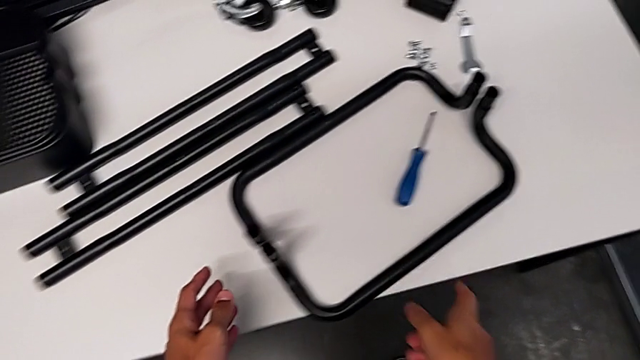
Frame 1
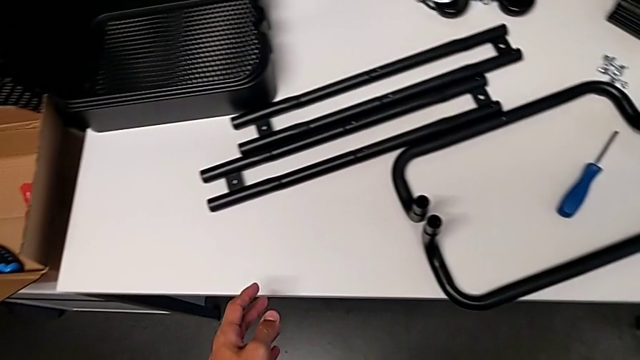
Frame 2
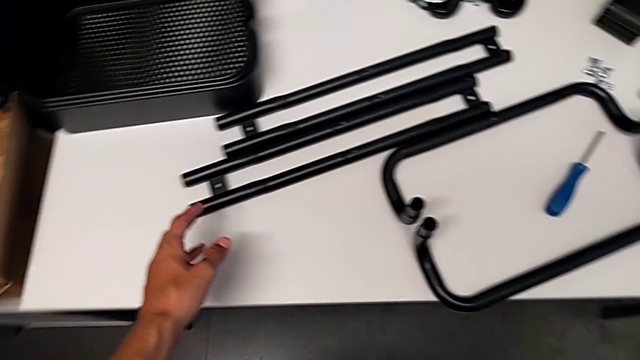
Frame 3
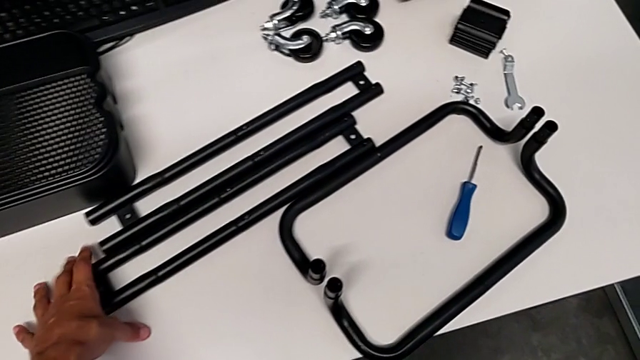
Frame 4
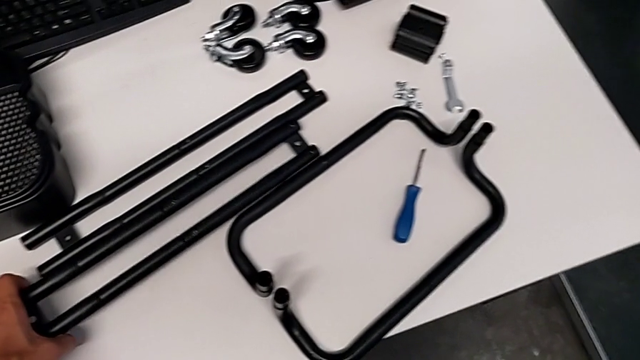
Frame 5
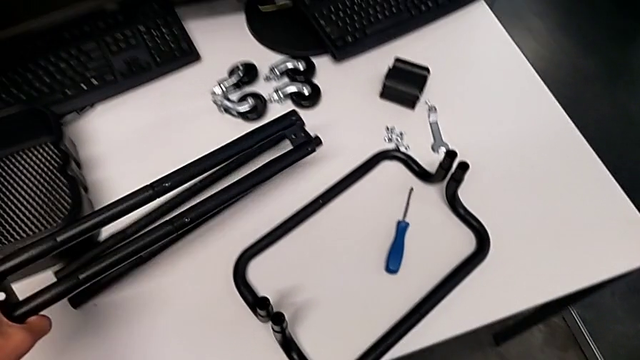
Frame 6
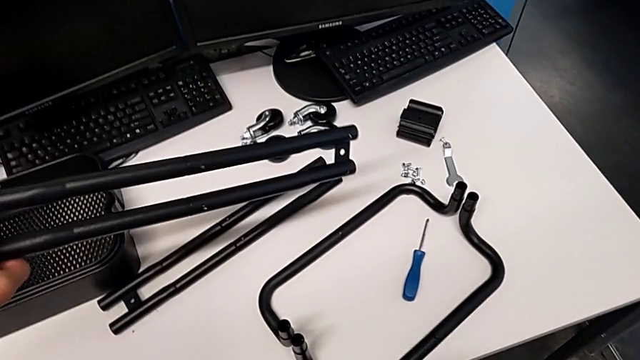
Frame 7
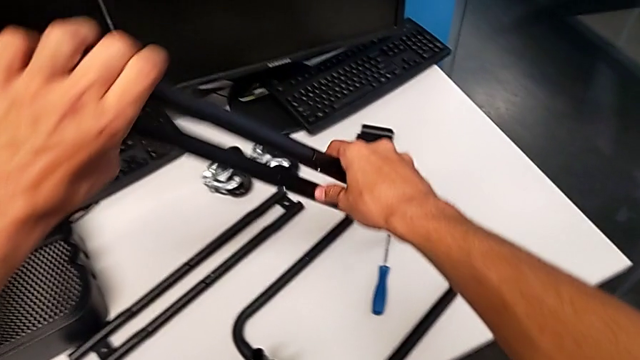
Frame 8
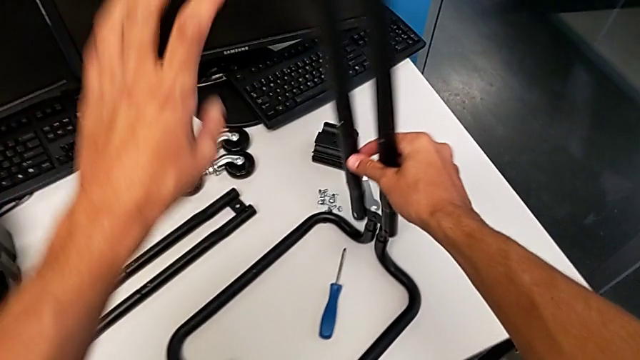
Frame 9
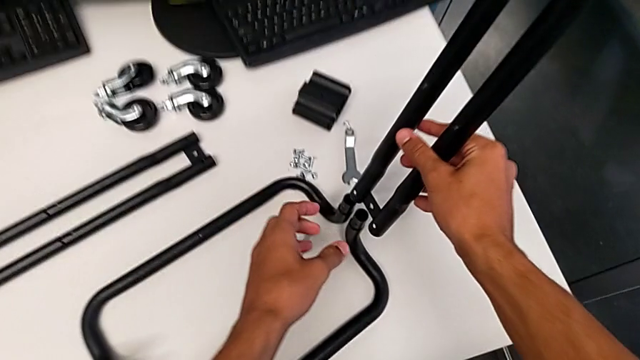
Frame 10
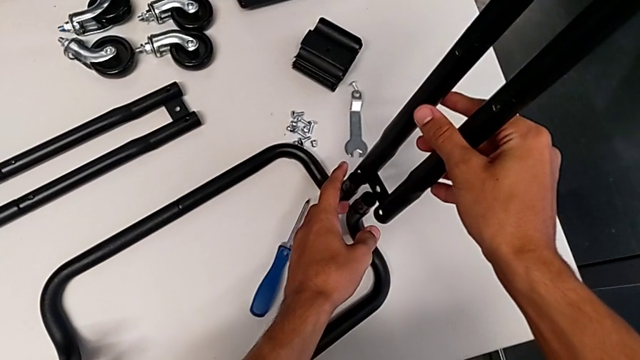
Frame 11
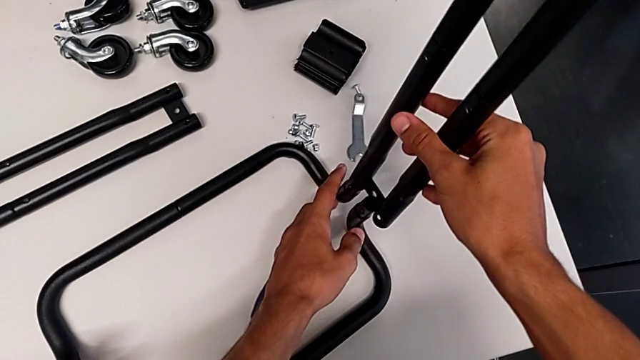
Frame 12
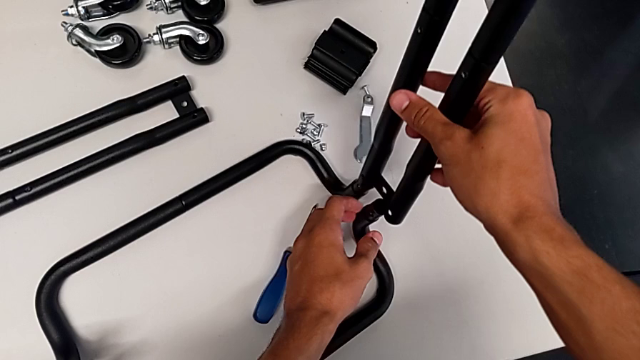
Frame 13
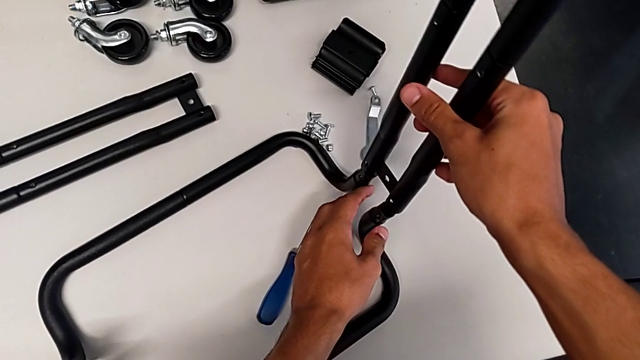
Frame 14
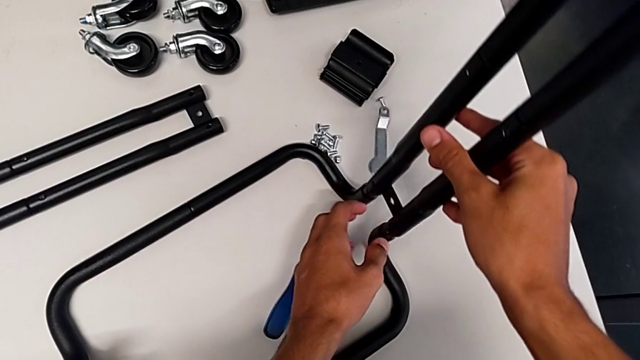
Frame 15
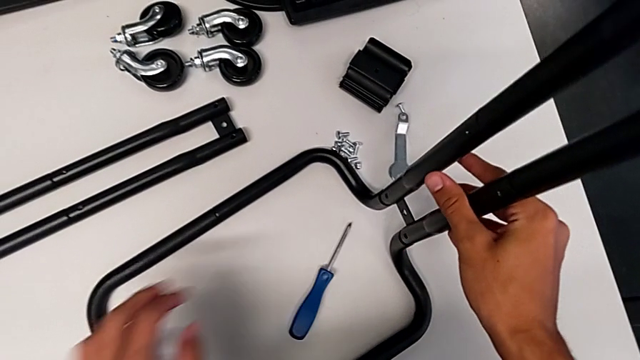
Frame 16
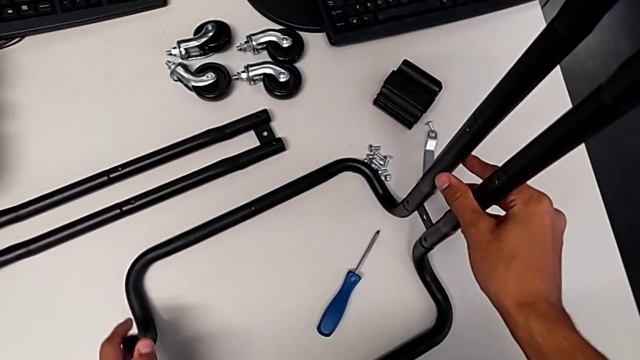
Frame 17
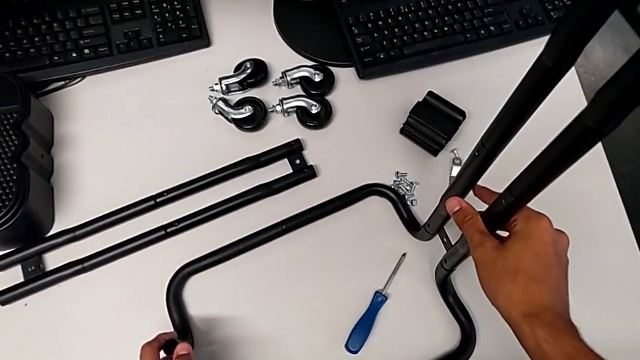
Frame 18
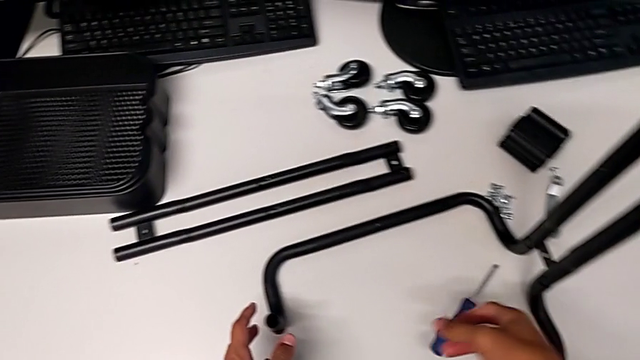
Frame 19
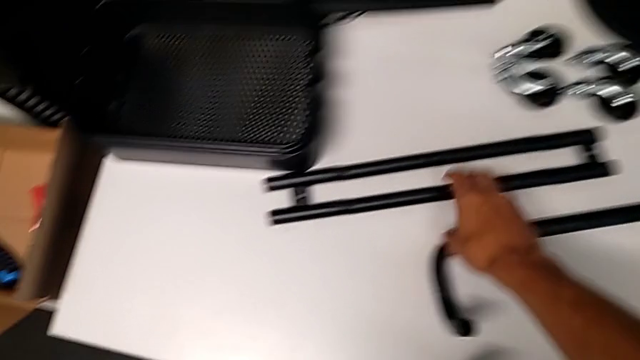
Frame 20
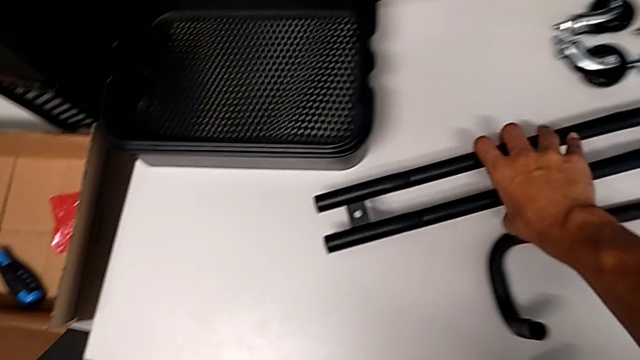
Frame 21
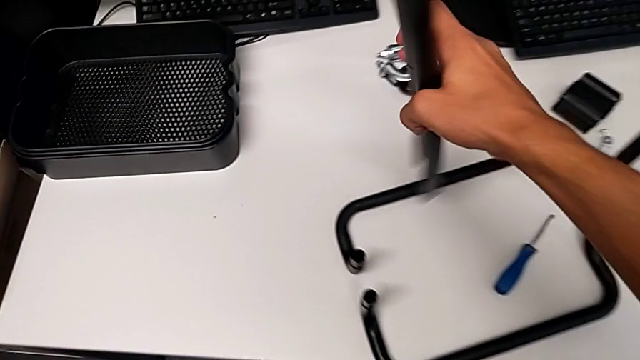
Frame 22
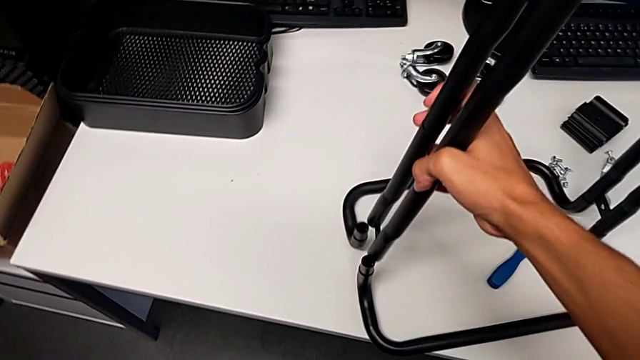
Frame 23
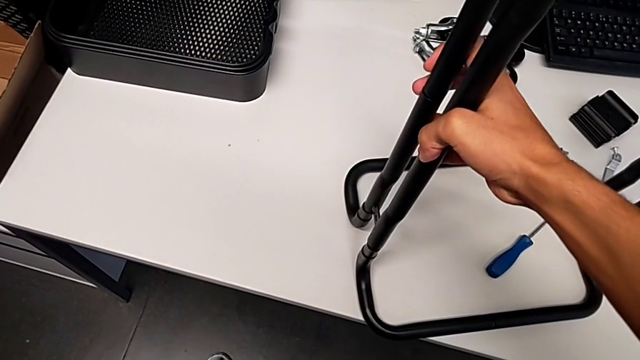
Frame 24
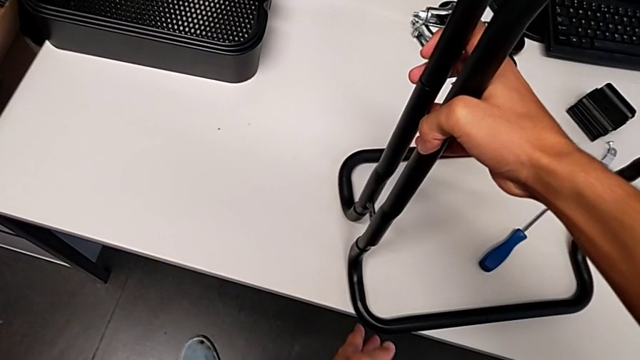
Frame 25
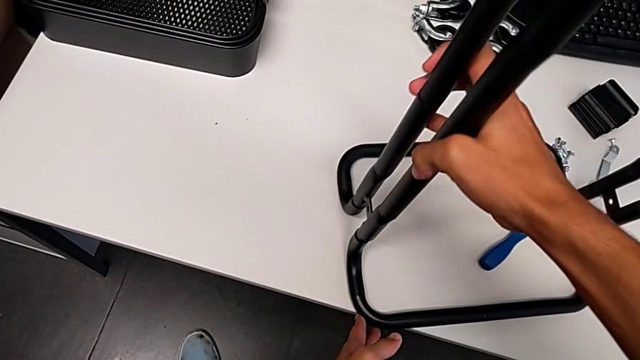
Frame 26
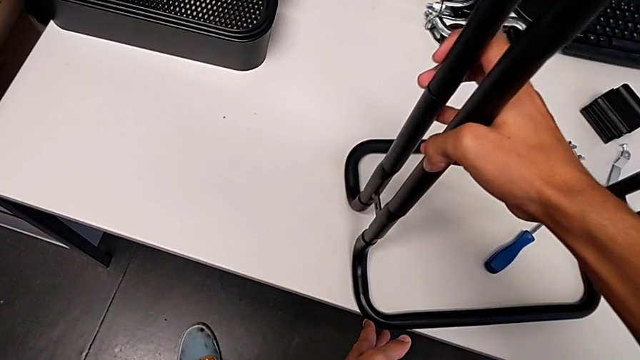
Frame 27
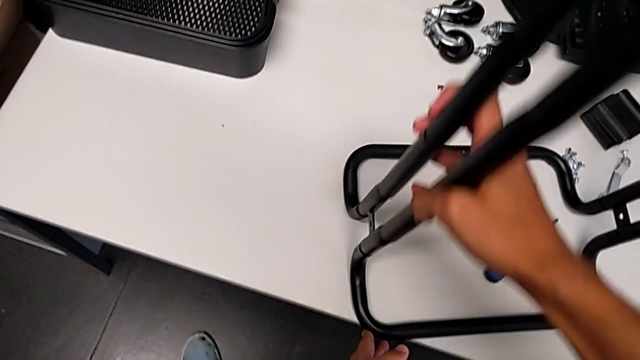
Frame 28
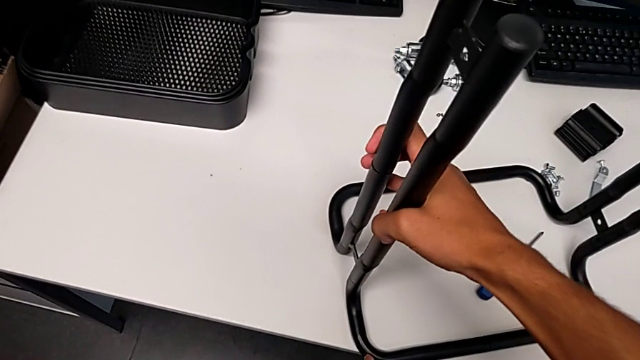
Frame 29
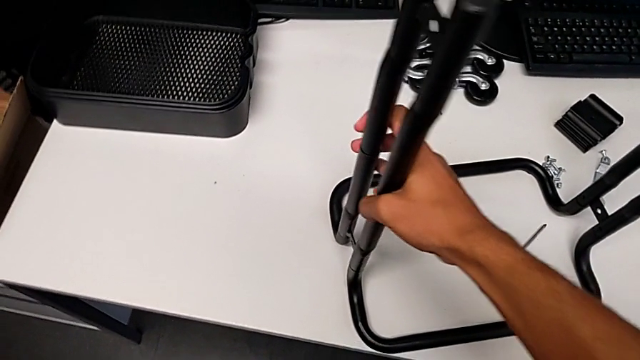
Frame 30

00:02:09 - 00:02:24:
The camera wearer is assembling the brackets to the base of the shelf. They approach the leg, grab the half frame, grab the leg, align it, assemble the half frame, approach it, grab it and assemble the frame.

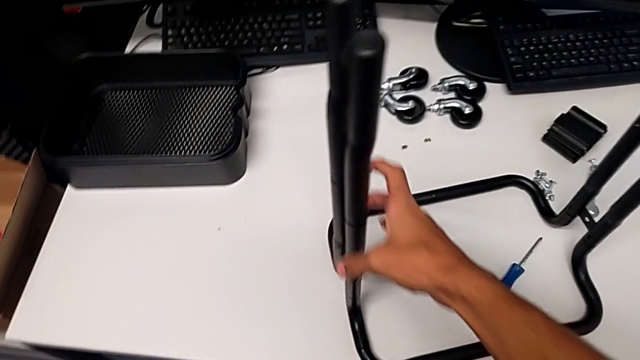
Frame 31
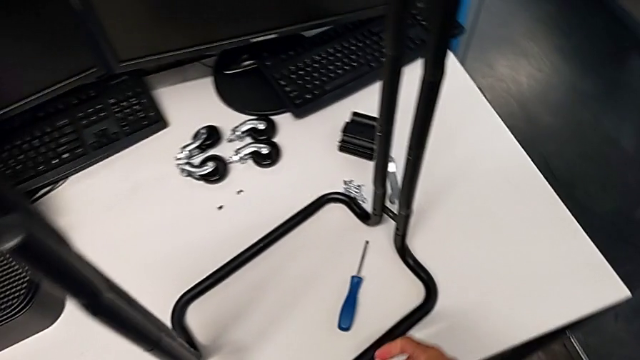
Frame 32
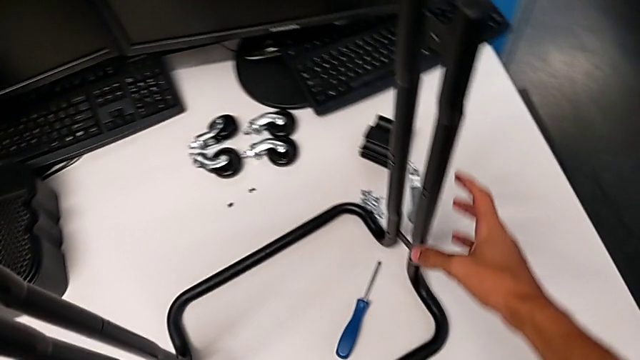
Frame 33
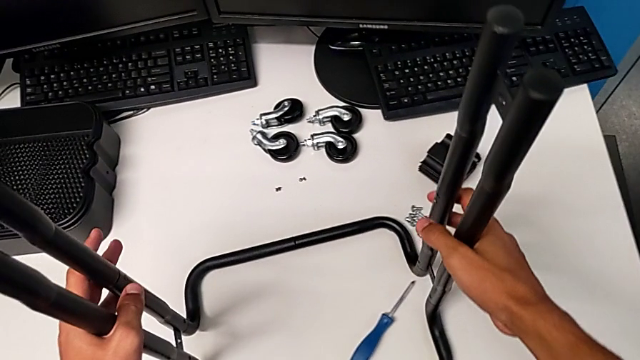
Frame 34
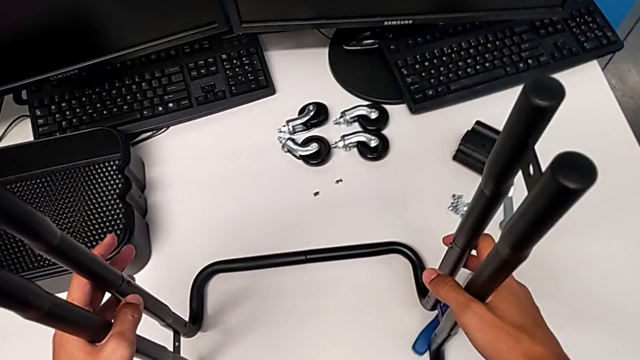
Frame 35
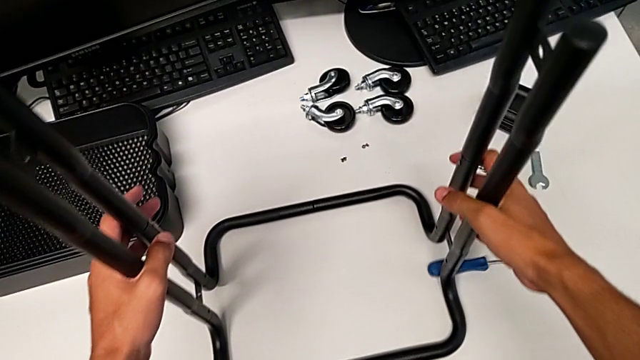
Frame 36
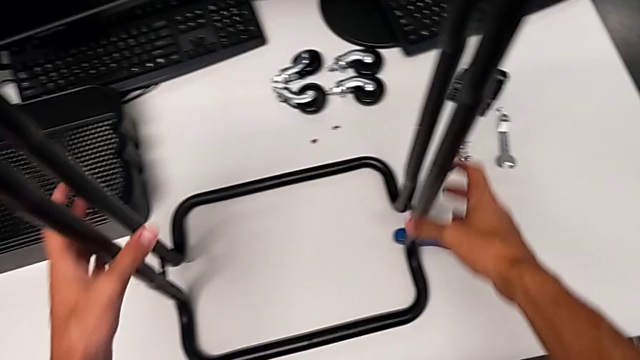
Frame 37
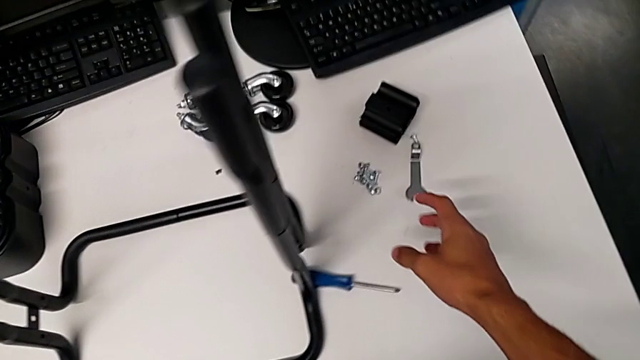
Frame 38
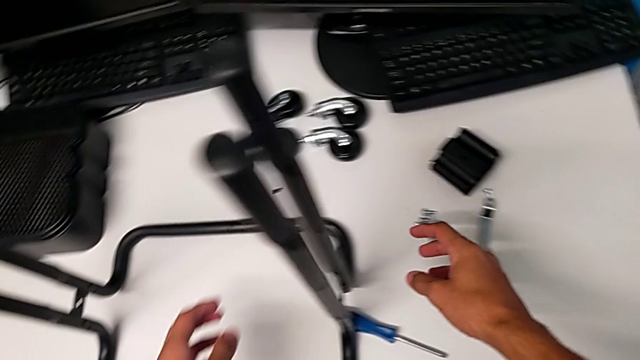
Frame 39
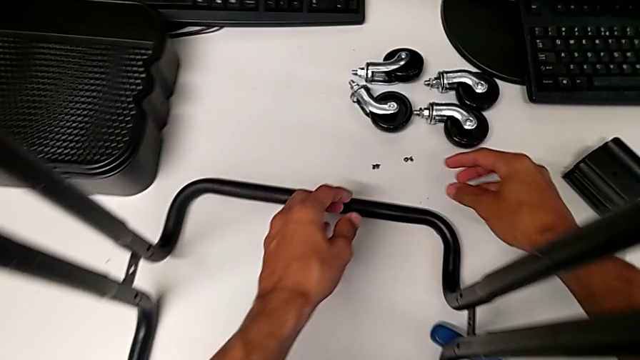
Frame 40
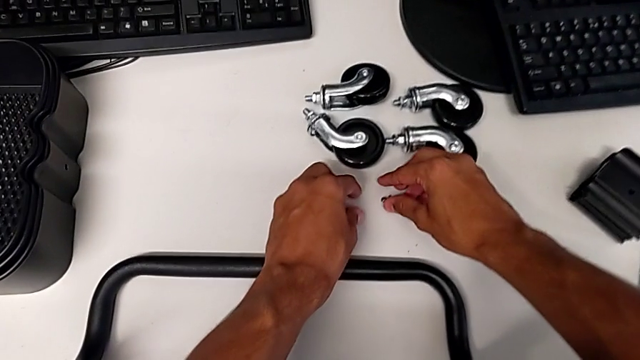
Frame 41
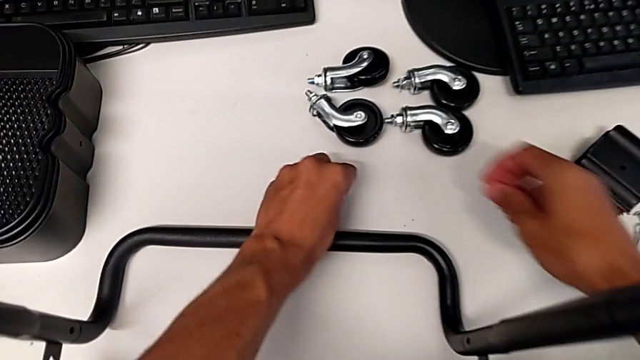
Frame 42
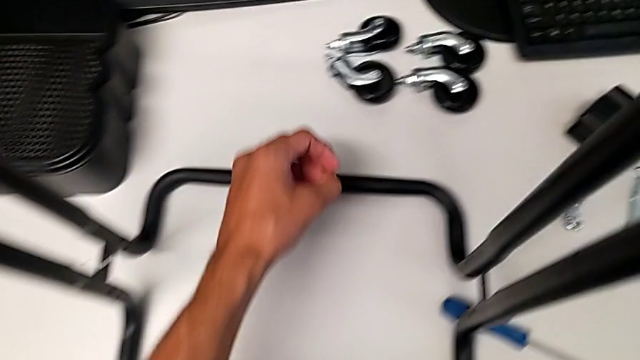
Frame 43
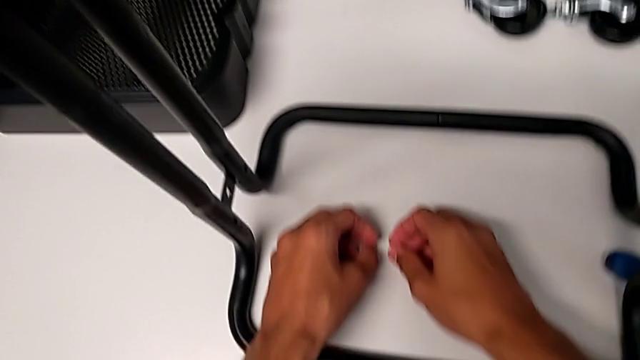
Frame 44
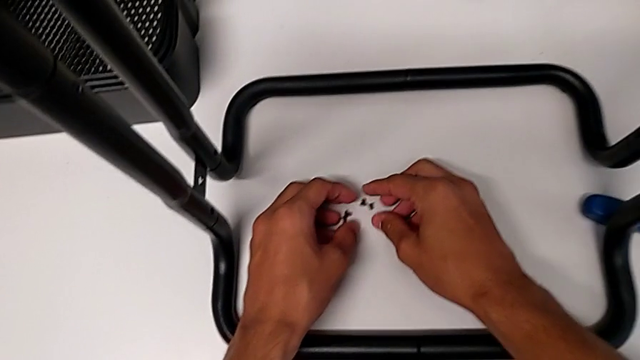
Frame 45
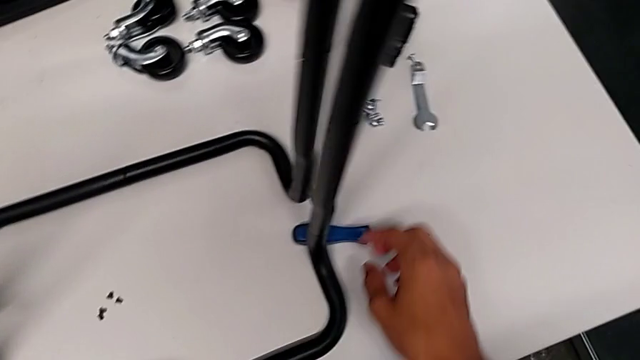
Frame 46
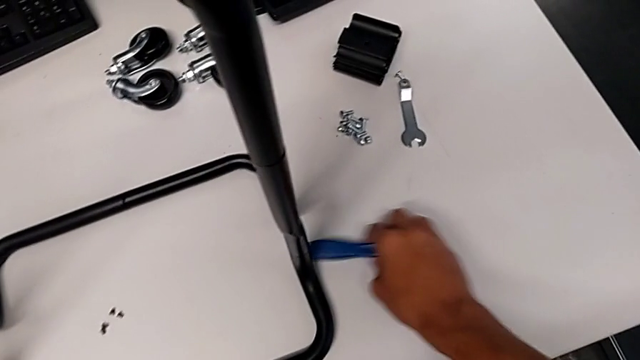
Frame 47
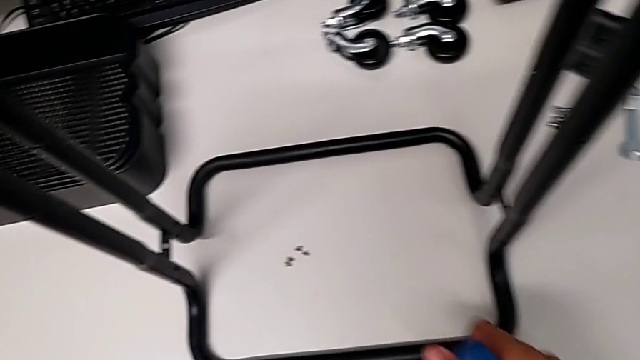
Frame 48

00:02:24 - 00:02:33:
The camera wearer is assembling the brackets to the base of the shelf. They slide the frame, grab the screw, place it and grab the screwdriver.
